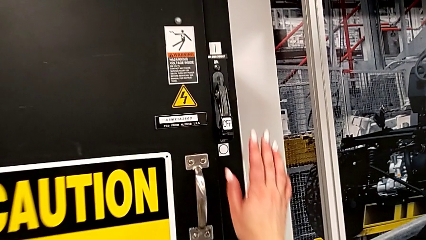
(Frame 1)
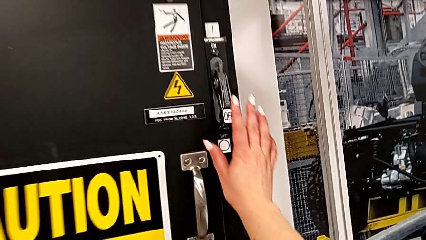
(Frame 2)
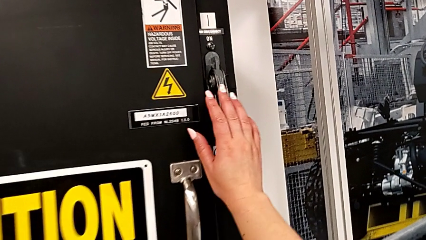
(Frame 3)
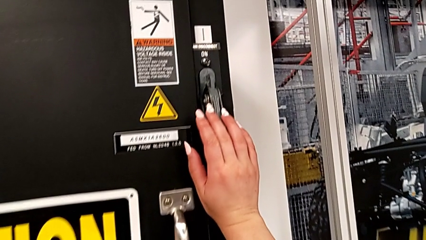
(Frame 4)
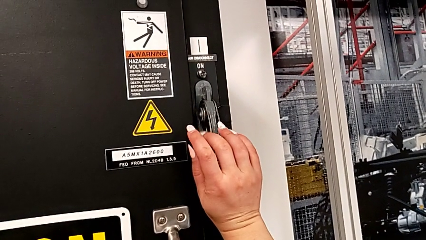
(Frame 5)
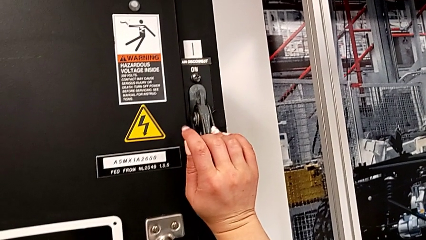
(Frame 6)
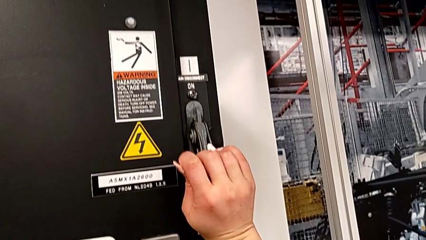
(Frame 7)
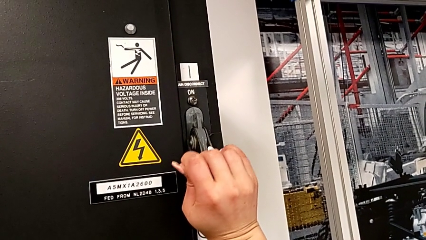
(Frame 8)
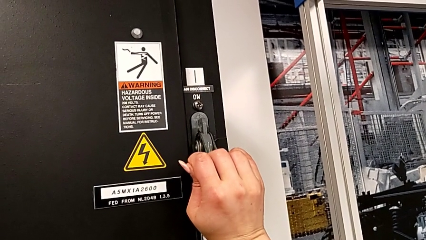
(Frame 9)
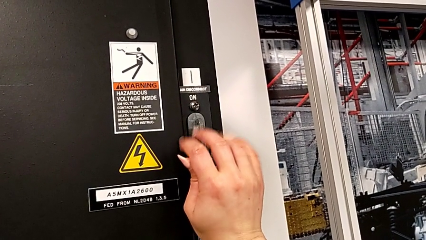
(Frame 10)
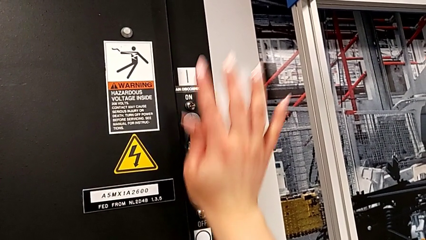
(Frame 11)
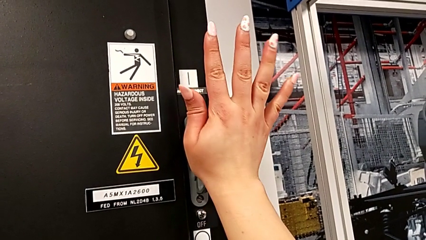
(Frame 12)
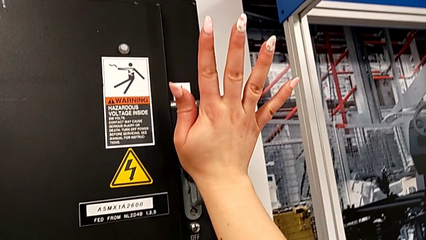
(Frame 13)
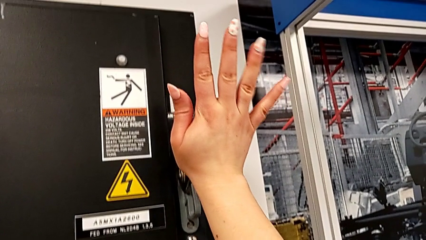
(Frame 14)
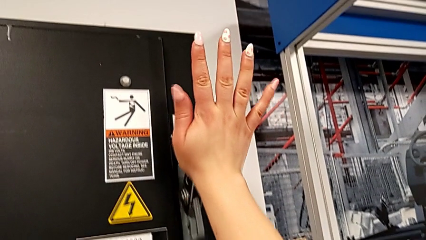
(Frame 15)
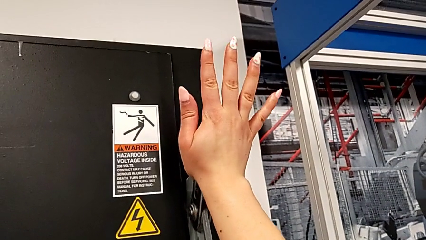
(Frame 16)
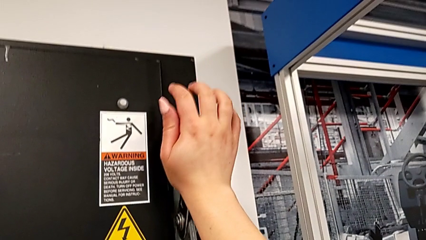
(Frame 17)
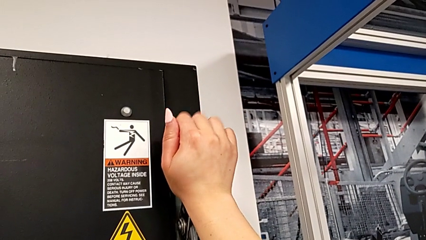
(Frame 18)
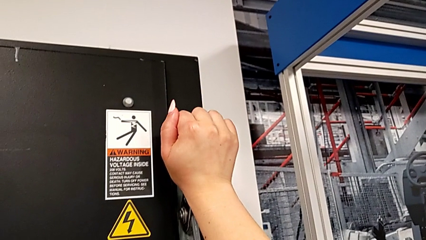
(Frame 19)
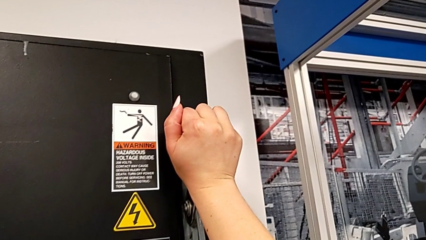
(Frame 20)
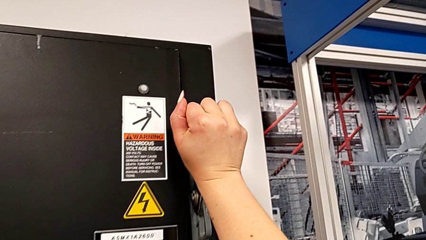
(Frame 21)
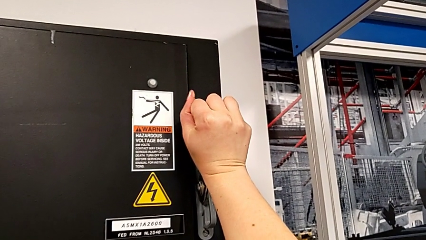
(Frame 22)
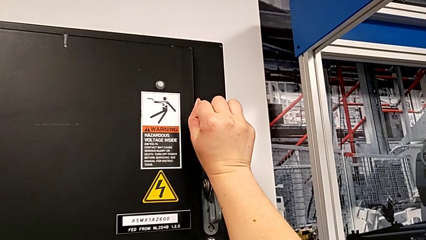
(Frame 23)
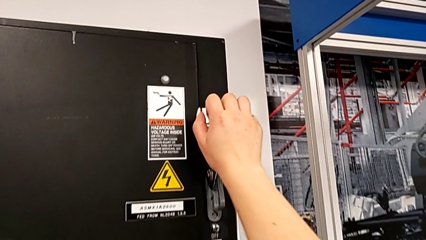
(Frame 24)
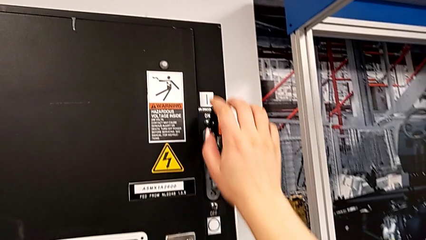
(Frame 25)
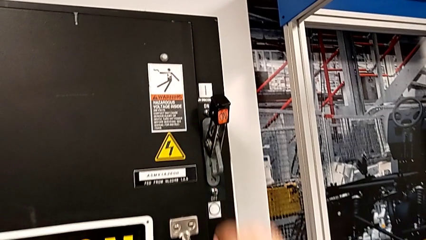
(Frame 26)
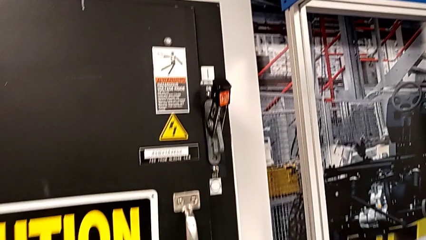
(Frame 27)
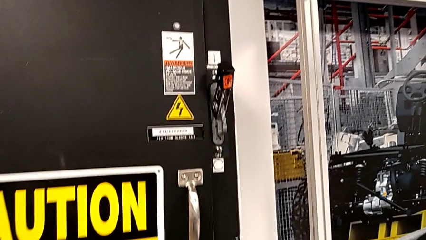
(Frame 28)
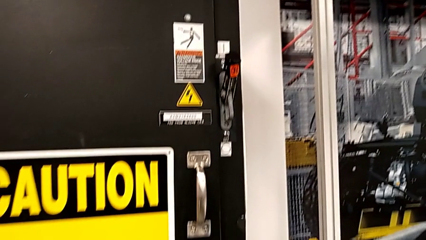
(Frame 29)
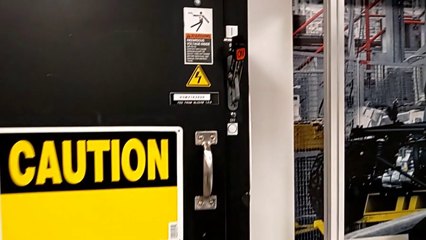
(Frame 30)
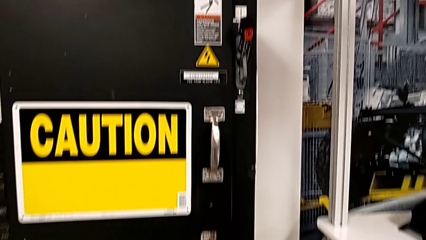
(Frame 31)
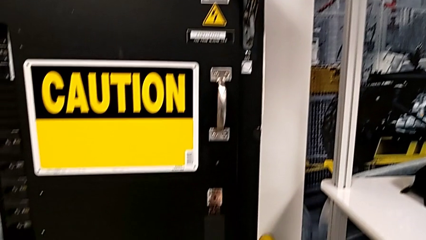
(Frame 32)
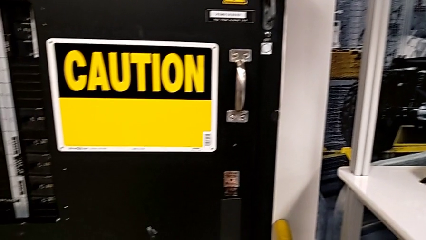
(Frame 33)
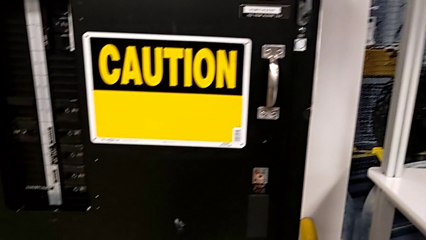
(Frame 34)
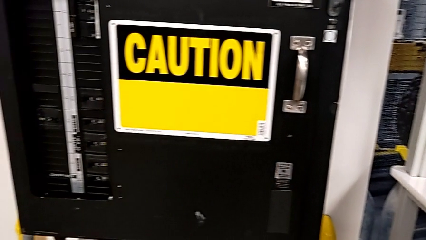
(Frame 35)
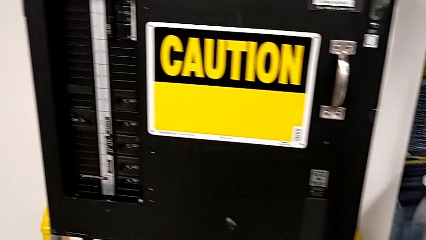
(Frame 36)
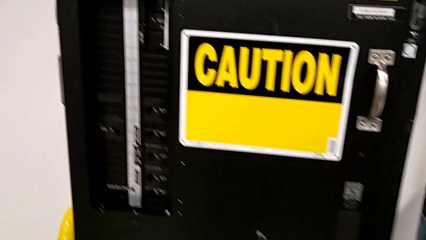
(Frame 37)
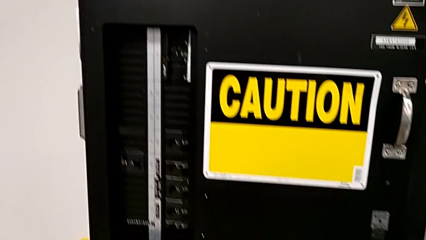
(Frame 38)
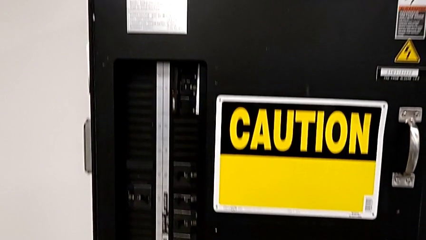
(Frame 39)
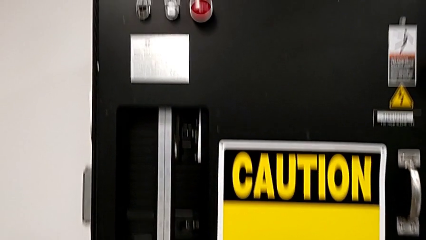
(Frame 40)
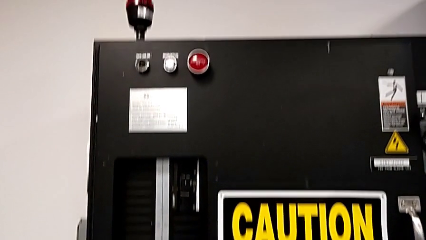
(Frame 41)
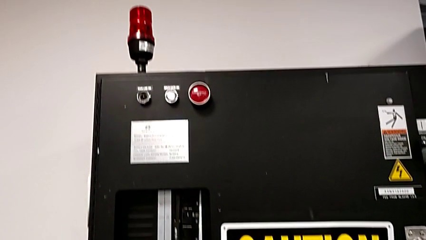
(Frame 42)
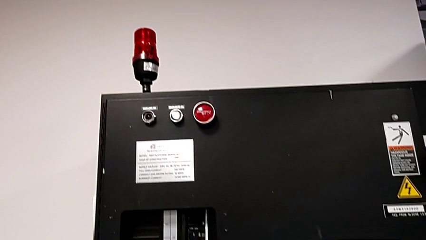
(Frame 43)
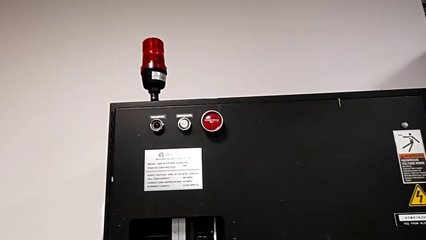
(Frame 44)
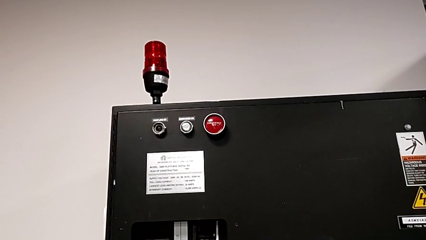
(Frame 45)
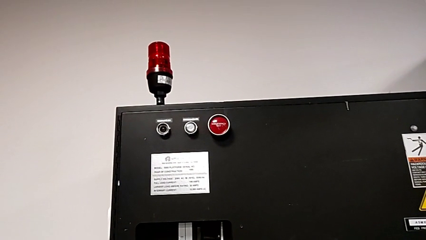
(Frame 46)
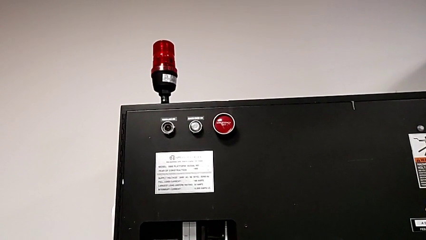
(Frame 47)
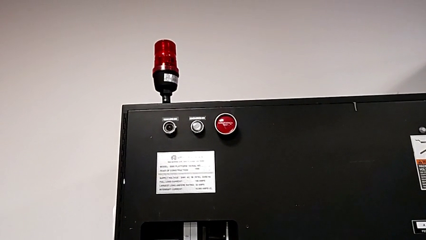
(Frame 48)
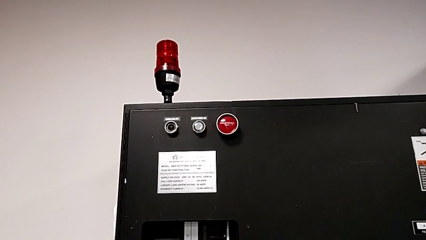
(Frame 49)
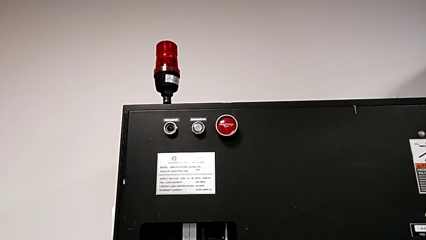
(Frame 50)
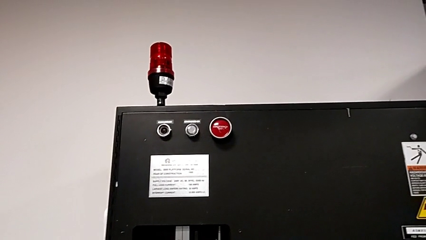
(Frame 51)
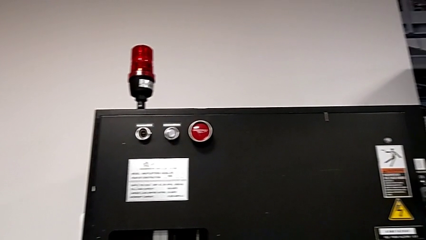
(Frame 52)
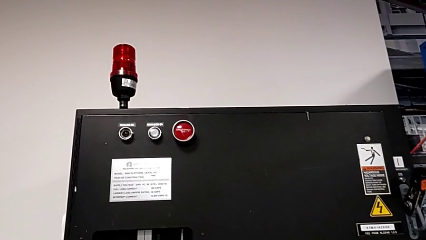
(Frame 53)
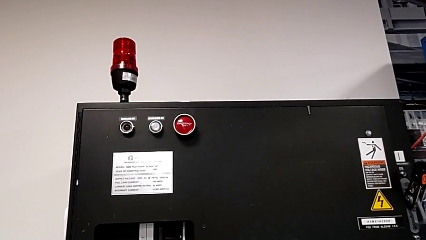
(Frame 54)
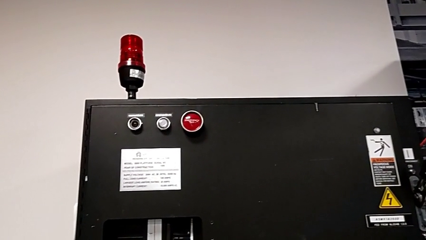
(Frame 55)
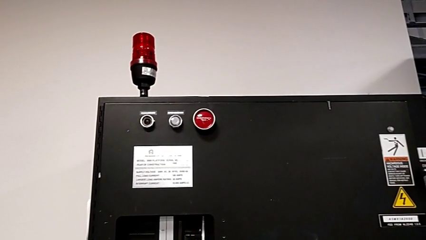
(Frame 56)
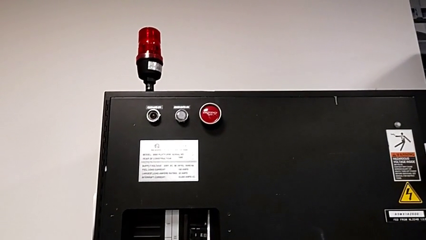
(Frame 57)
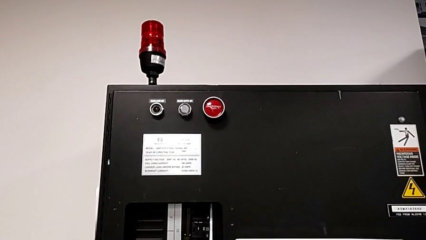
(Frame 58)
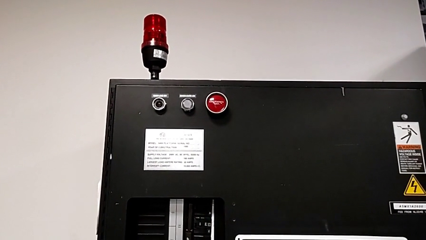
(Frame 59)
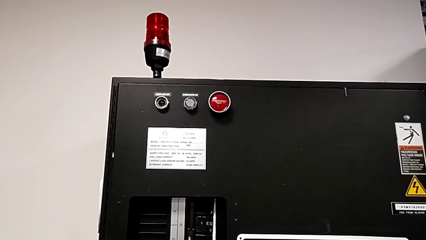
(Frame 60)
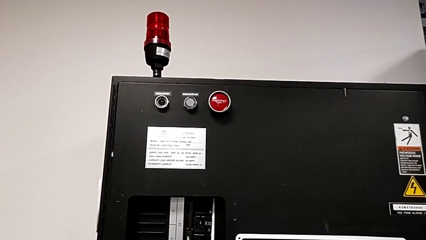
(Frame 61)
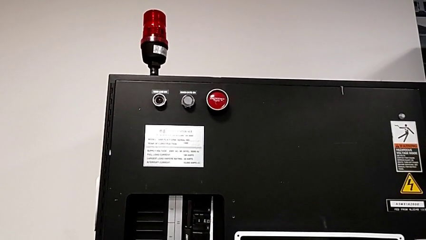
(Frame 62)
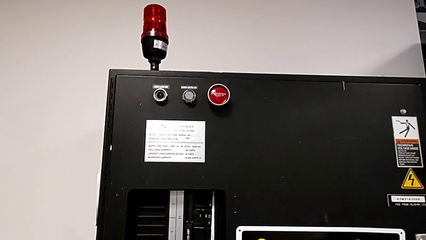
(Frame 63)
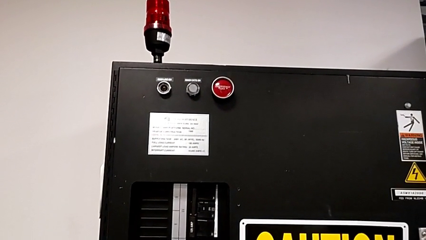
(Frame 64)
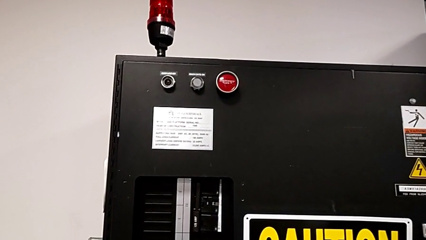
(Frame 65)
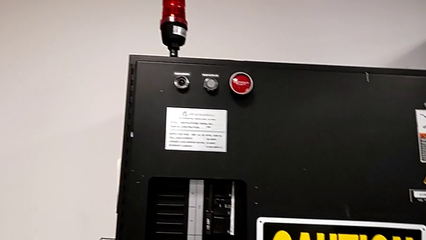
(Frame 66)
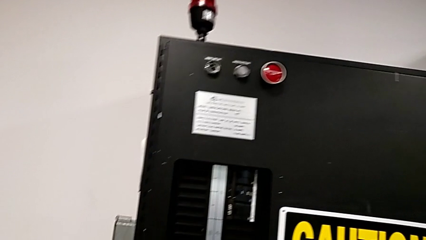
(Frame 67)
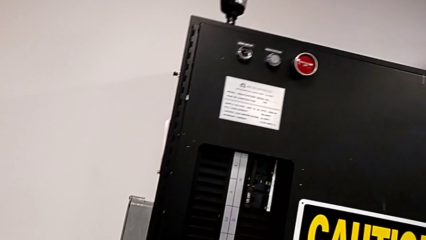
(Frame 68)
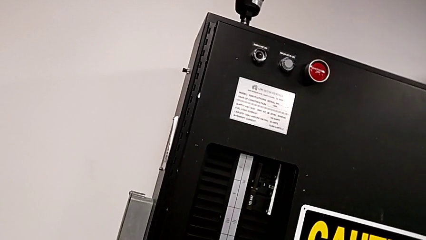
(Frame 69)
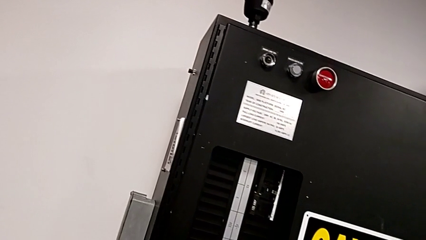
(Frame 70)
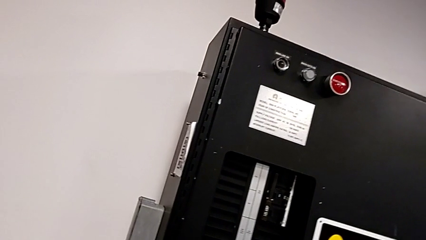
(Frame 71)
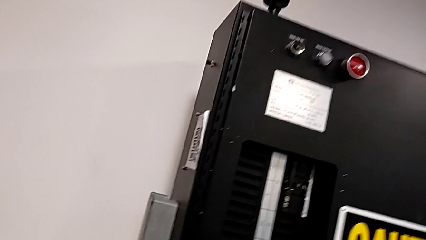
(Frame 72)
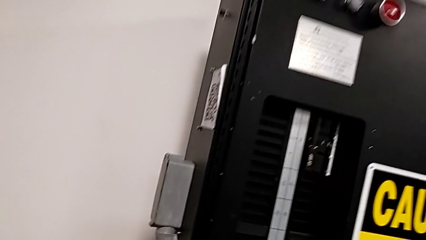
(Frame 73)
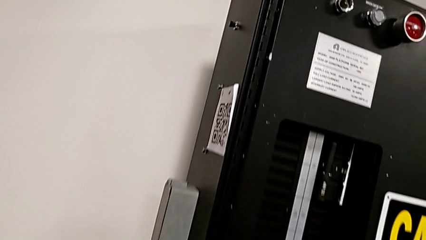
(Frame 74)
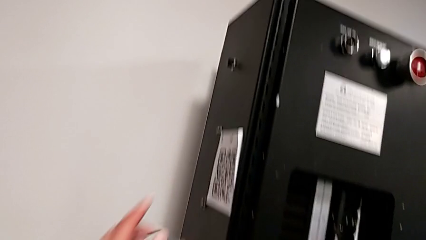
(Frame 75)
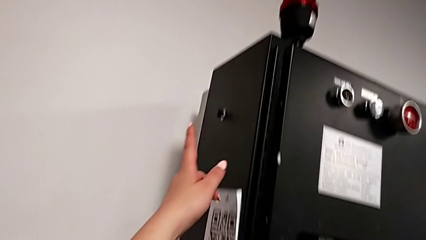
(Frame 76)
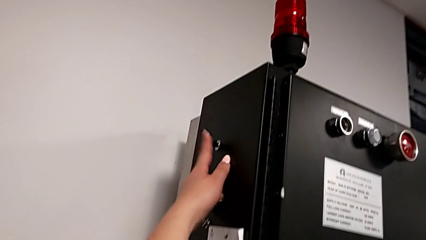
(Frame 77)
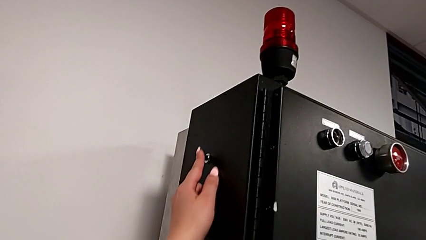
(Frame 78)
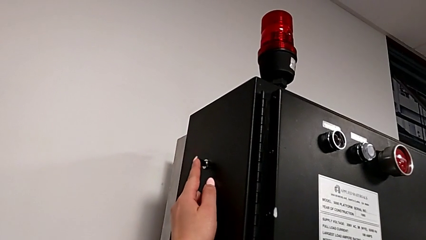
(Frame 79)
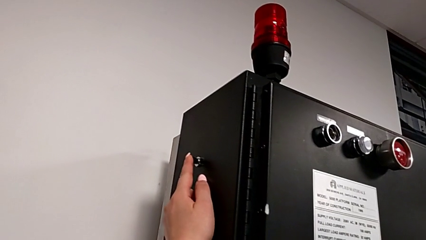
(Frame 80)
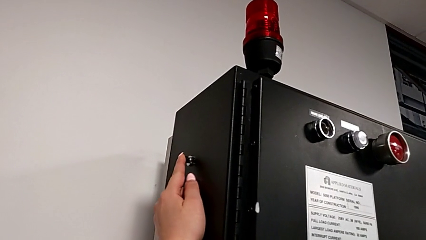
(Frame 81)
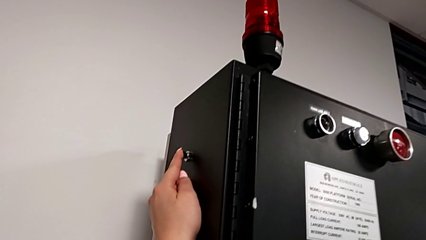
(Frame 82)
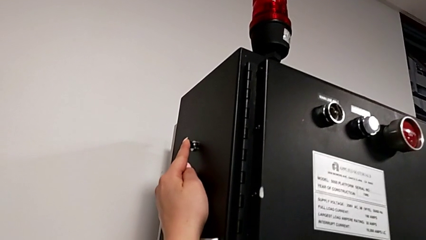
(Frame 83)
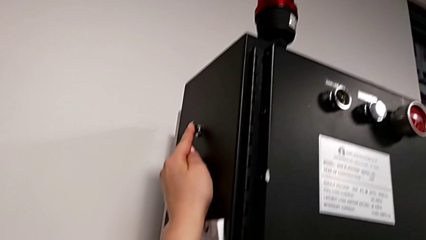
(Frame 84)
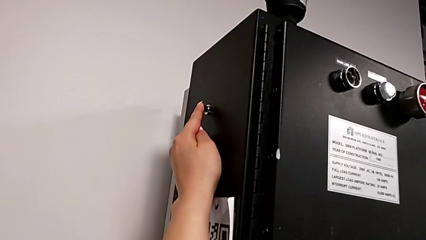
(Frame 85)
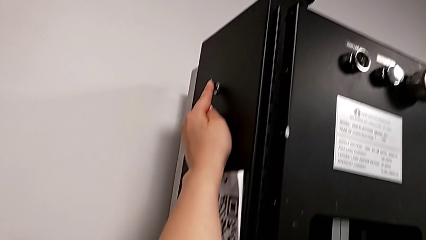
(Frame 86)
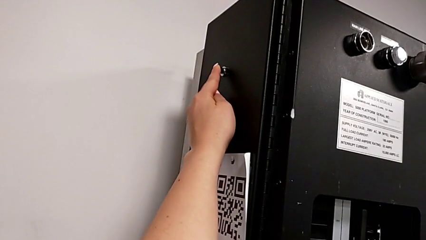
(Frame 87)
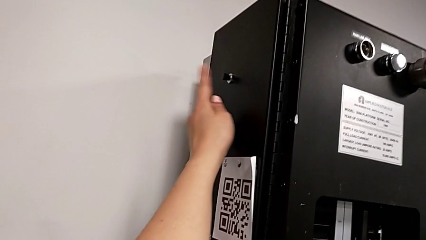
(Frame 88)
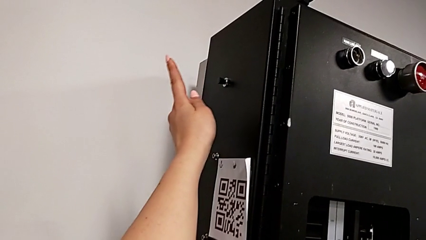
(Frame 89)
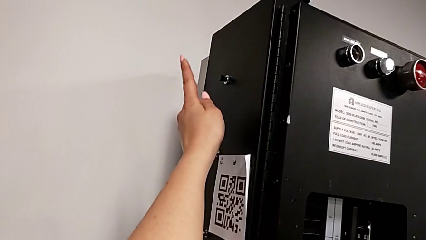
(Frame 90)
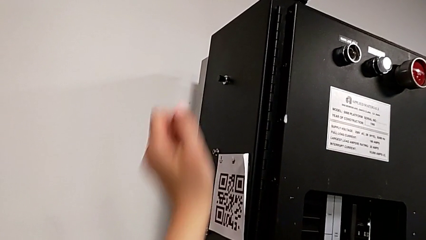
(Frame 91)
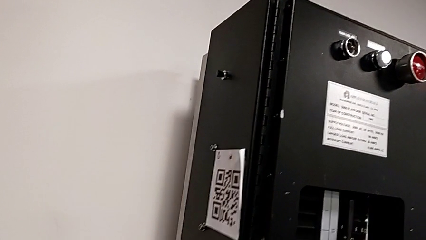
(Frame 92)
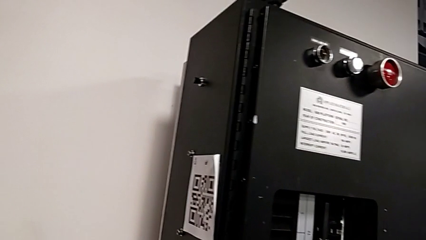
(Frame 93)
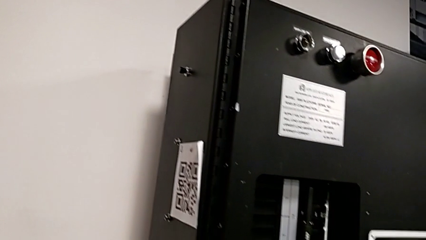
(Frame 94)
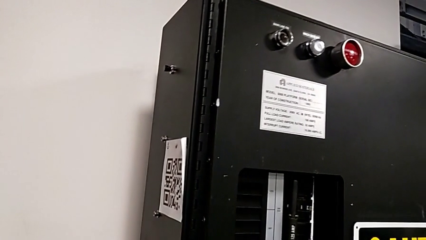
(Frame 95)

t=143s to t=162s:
The camera wearer is turning on the circuit breaker. They pull the lever and wrongly press the reset button, which does not work.
